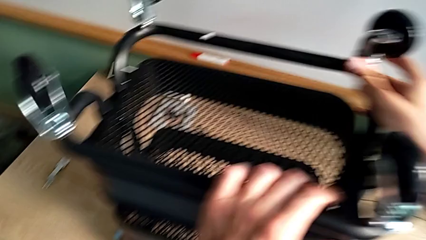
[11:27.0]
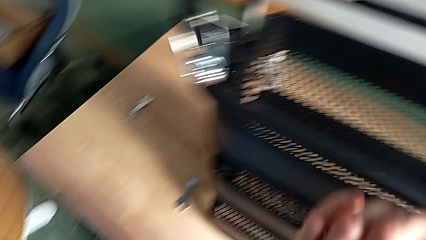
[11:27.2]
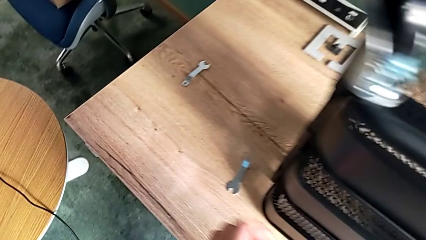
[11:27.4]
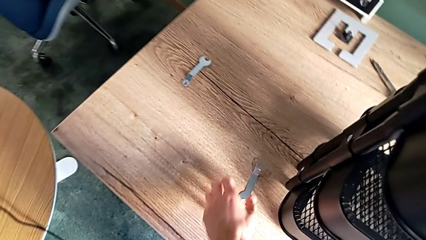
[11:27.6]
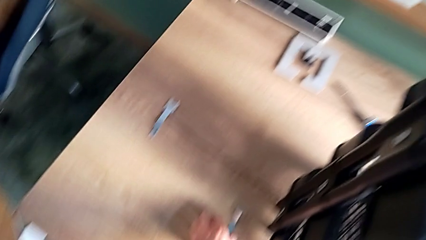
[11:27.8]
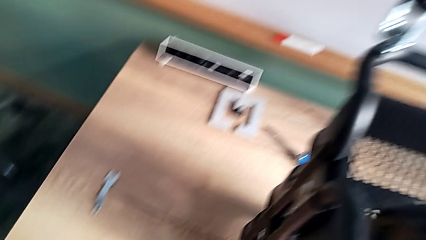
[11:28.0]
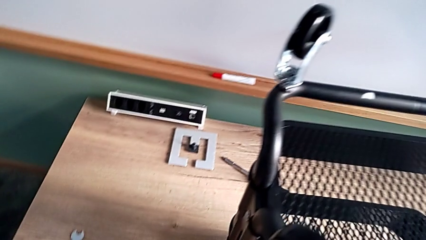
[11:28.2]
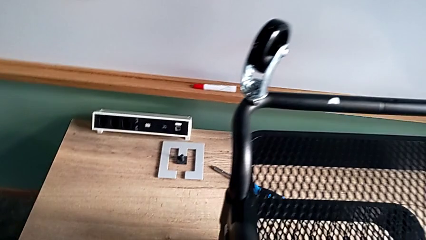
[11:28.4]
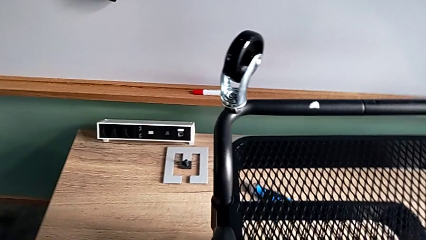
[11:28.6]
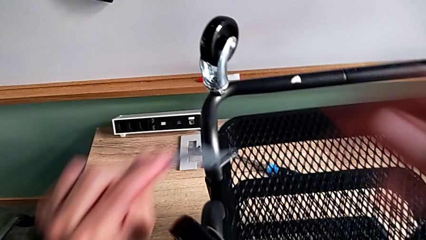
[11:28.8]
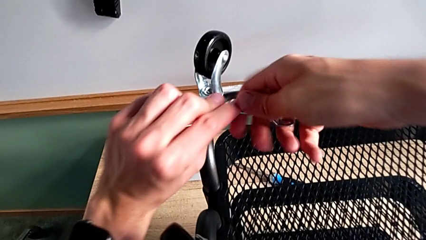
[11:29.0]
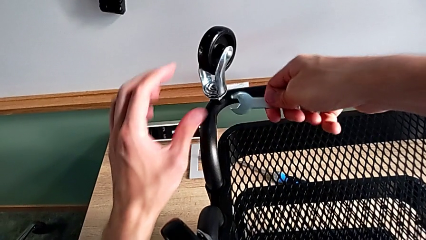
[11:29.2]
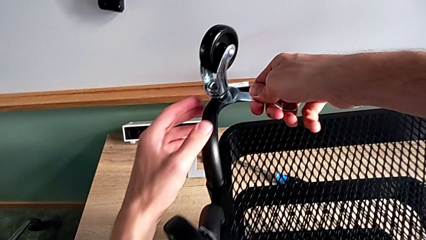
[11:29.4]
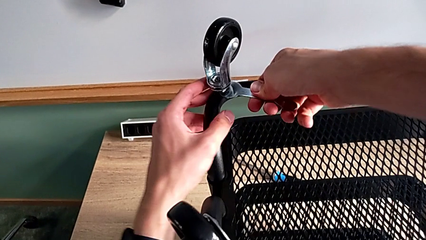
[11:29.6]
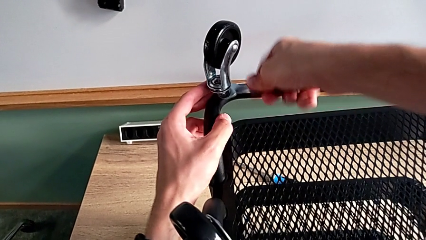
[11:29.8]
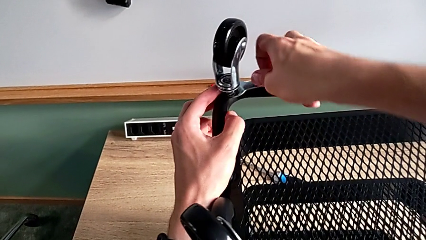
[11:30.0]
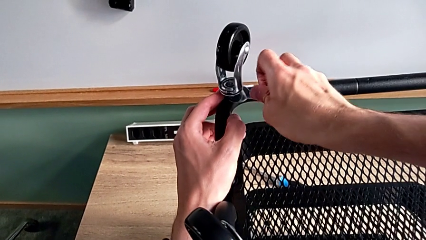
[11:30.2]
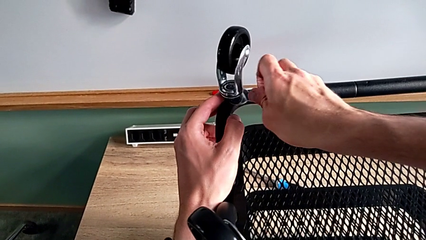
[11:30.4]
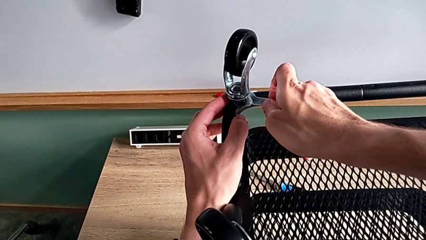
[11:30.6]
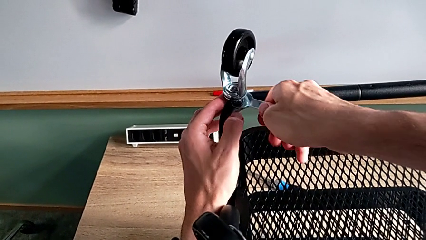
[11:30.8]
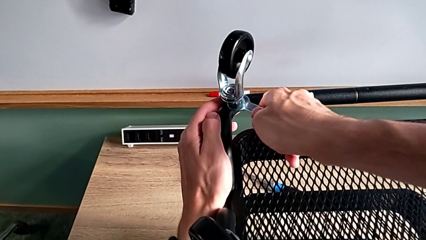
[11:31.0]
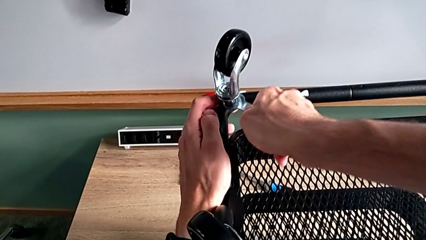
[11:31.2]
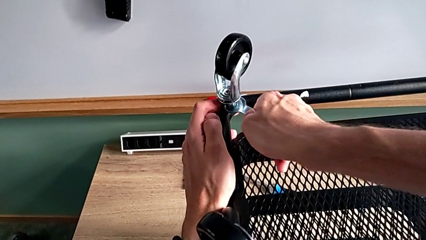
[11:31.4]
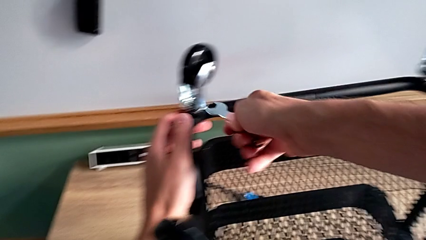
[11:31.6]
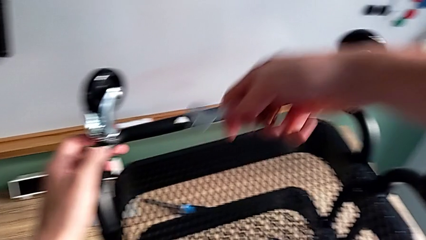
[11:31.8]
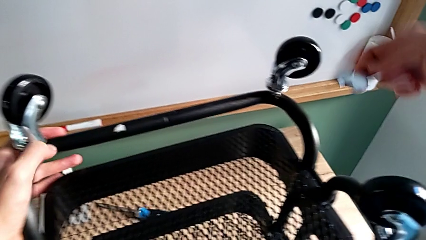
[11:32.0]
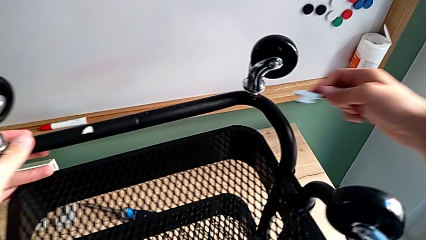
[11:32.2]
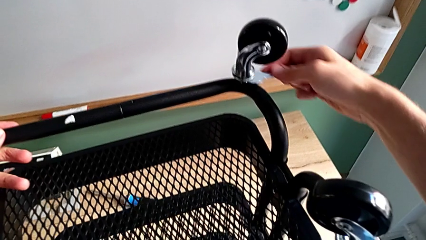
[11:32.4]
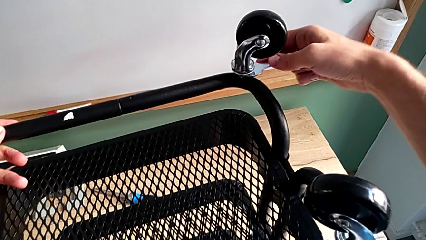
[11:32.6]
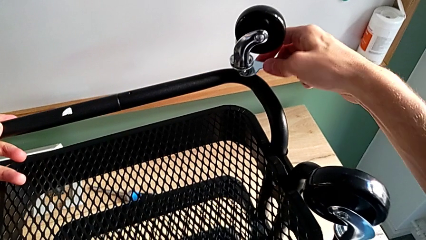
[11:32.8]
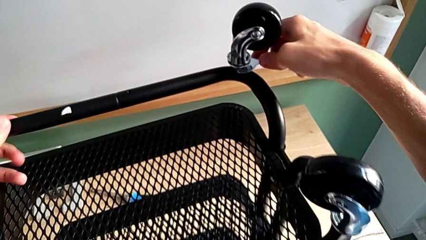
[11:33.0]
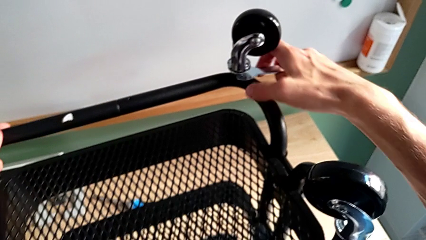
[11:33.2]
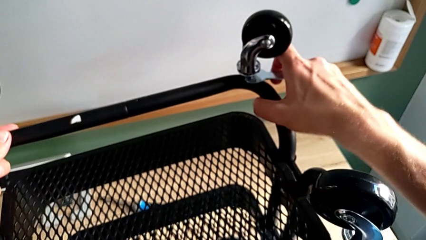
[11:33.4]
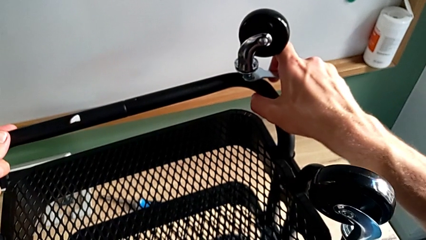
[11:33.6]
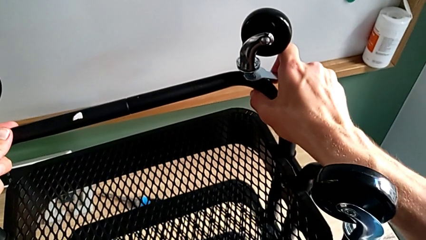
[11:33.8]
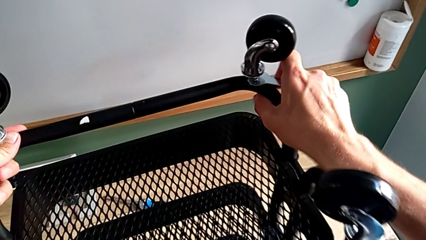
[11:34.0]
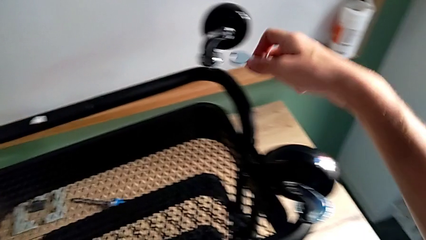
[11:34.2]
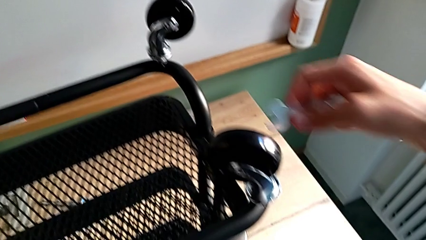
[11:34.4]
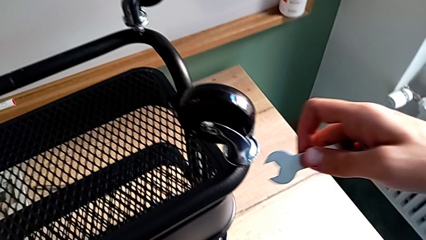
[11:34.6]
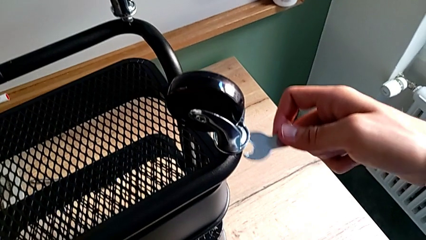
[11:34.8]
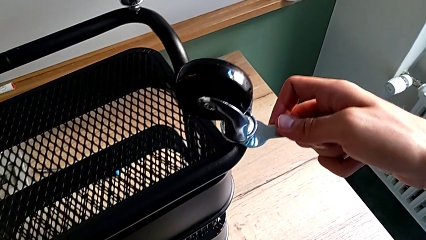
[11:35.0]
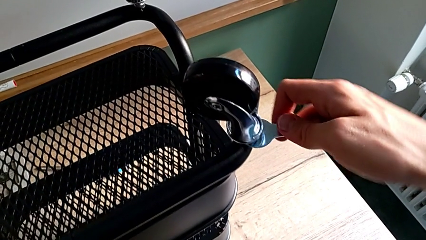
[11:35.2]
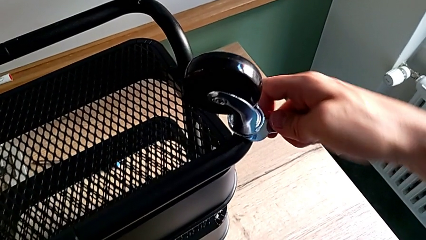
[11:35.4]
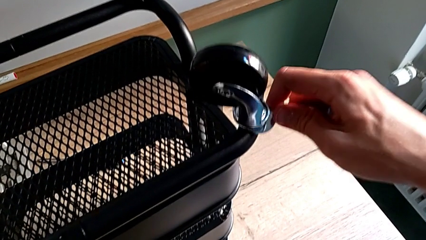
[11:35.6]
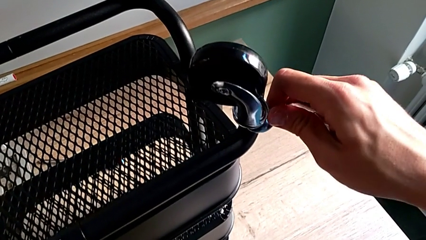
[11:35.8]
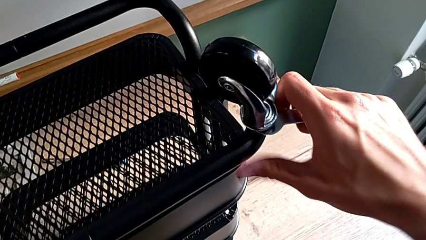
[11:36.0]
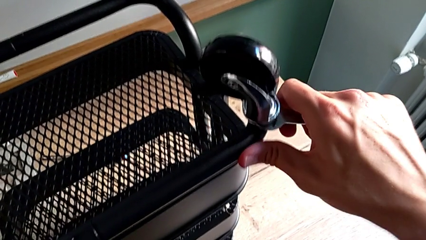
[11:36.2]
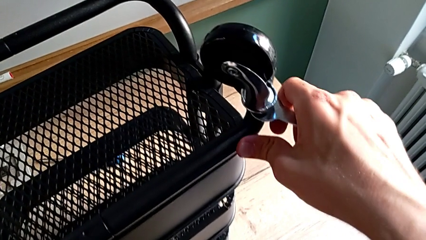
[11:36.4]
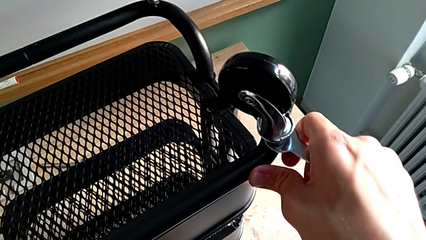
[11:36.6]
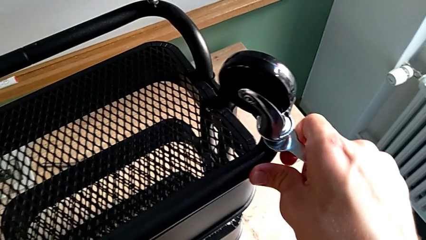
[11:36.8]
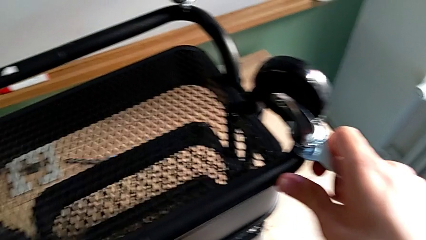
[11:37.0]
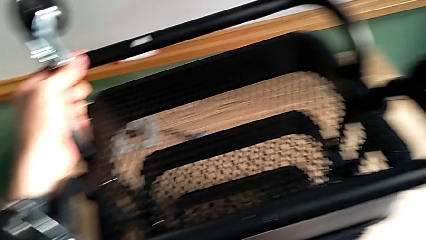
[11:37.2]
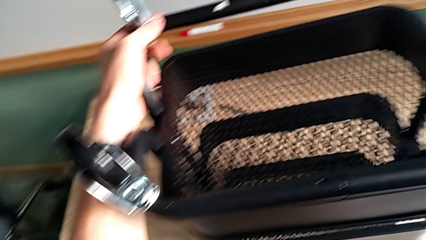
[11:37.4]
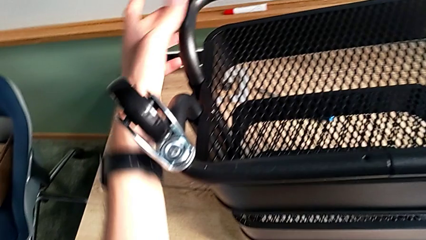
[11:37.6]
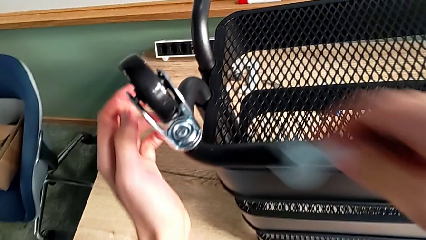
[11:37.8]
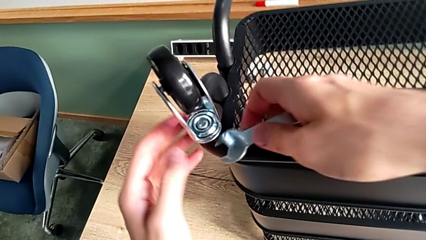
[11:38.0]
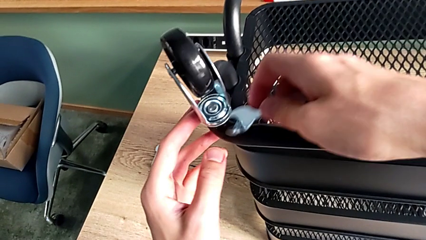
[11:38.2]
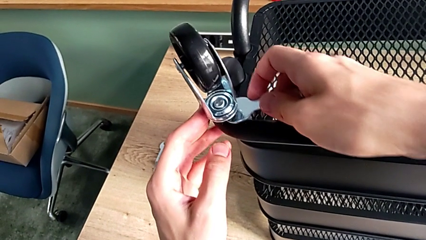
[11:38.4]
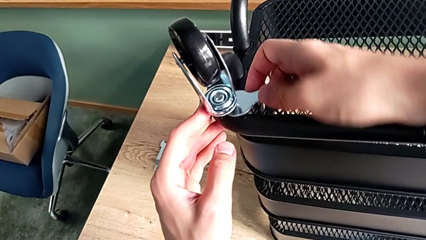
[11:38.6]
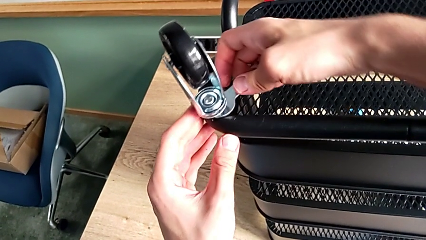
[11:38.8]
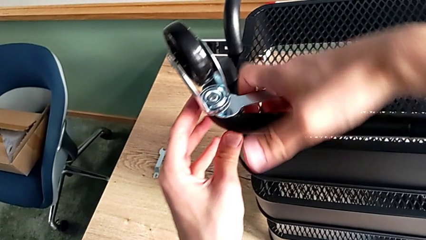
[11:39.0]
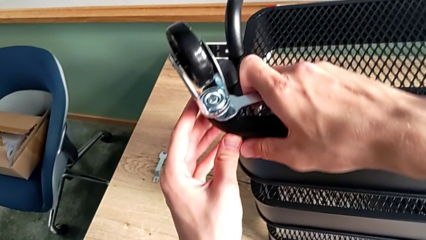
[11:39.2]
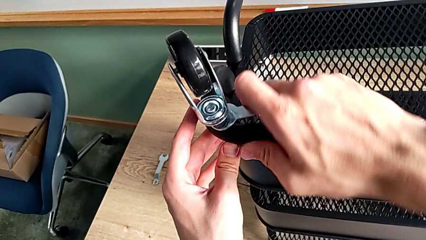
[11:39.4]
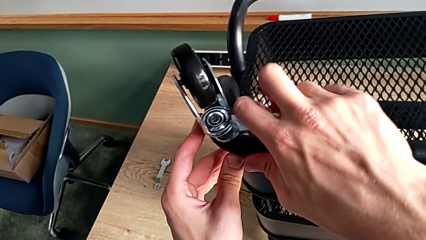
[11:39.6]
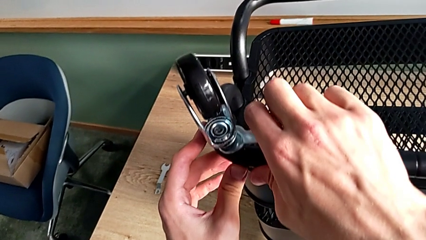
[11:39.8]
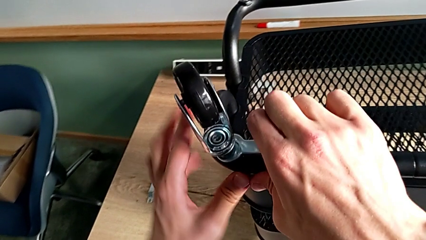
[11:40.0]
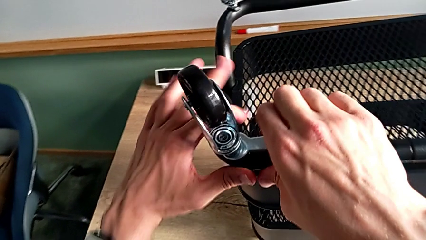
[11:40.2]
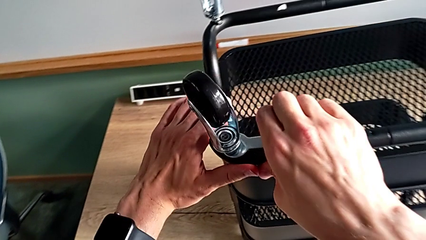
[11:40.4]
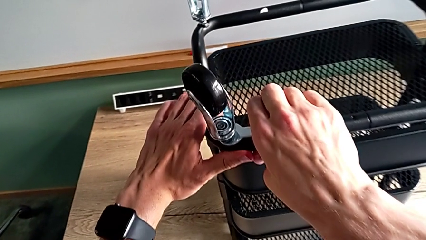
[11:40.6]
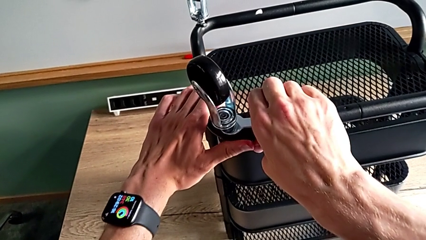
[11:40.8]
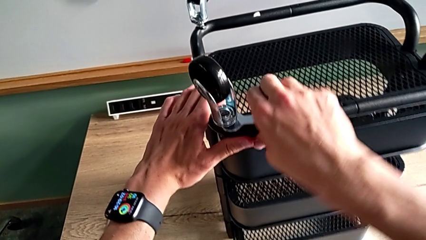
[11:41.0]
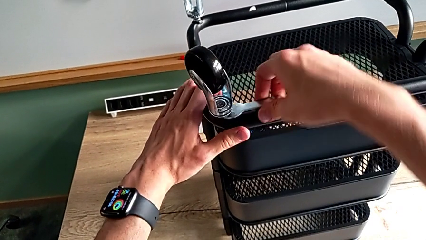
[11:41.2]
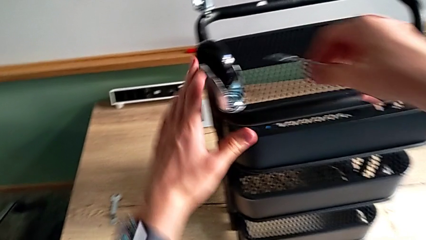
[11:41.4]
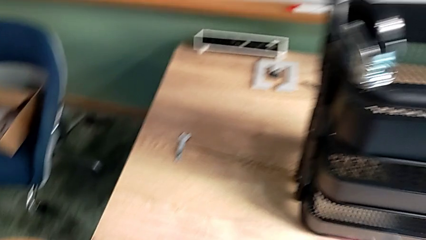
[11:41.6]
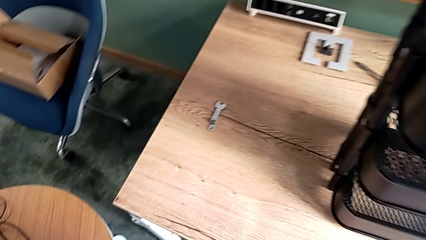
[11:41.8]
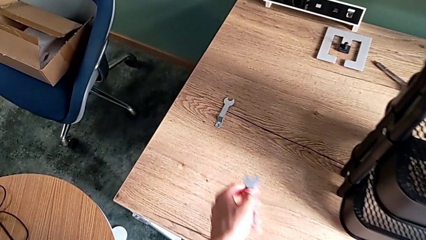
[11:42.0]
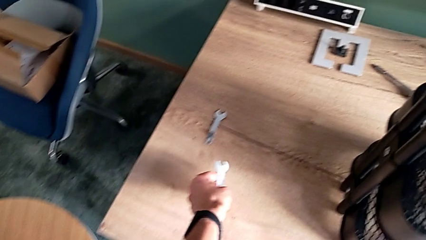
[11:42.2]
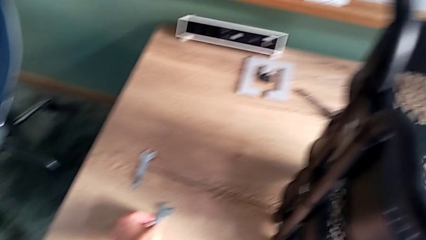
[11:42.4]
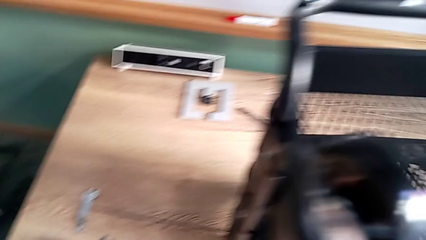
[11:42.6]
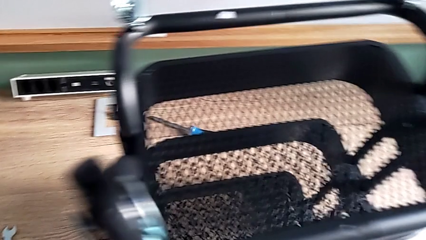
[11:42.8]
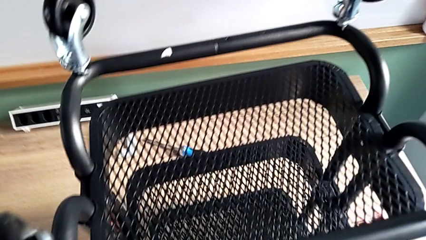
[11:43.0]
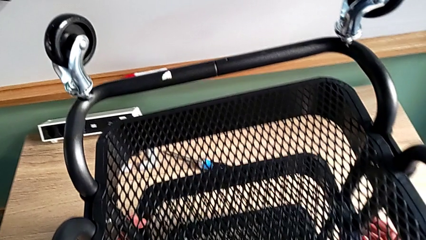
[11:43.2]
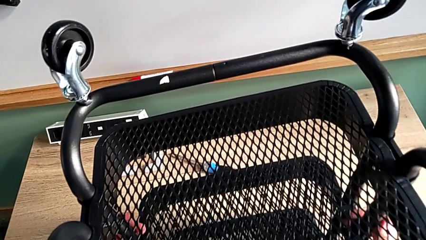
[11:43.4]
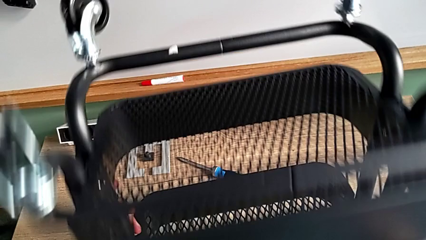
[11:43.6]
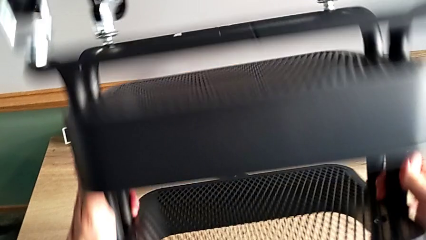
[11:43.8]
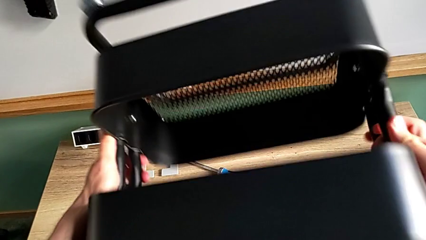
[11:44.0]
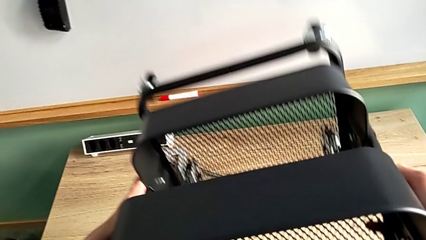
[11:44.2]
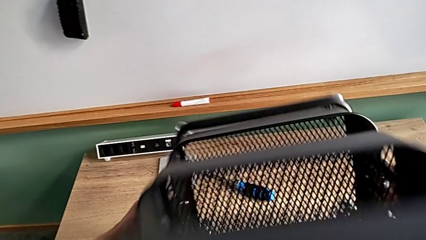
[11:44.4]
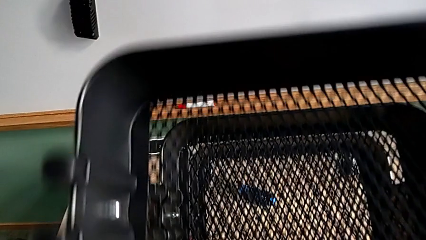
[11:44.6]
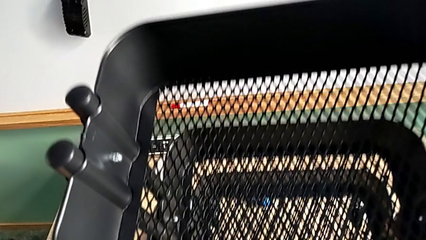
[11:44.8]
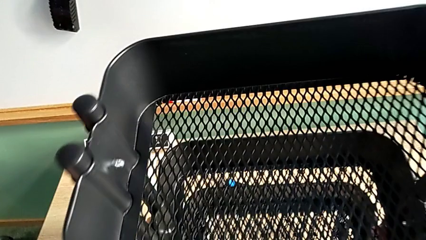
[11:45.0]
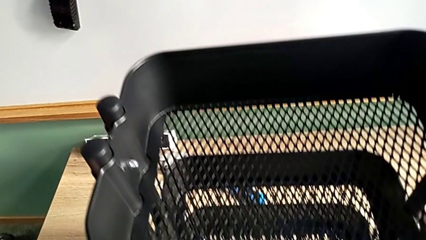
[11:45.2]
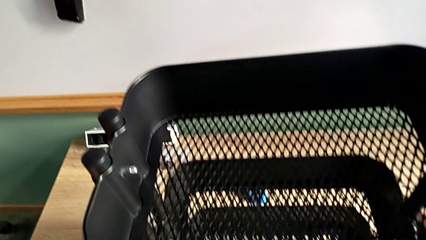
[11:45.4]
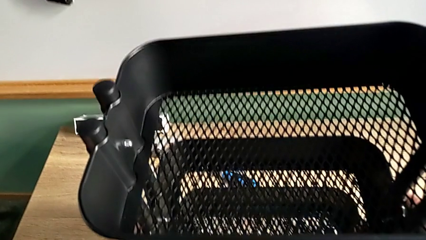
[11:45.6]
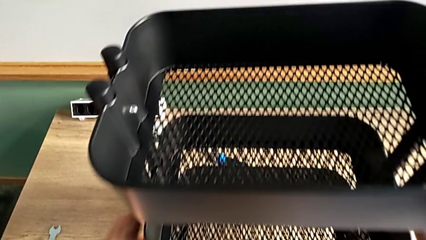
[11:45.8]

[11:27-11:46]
The camera wearer is assembling the wheels. They approach the spanner wrench, place it, screw the first wheel, place the spanner wrench, screw the third wheel, disassemble the spanner wrench, place it, screw the fourth wheel, place the spanner wrench, screw the second wheel, withdraw the spanner wrench and flip the utility cart.
